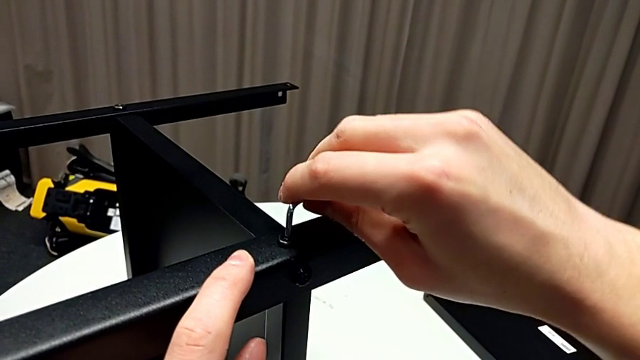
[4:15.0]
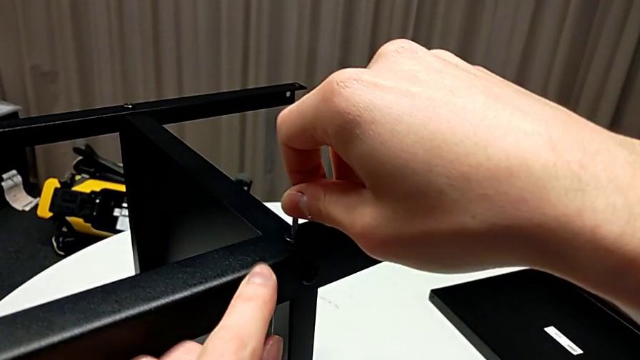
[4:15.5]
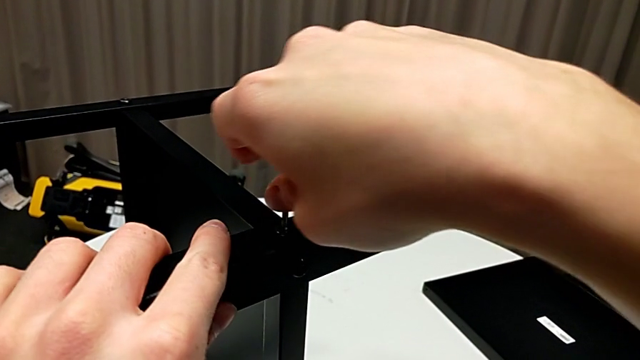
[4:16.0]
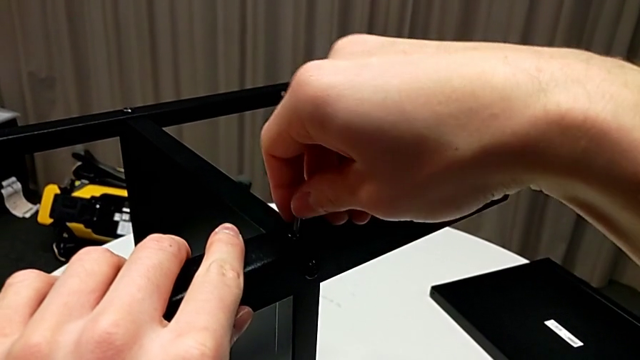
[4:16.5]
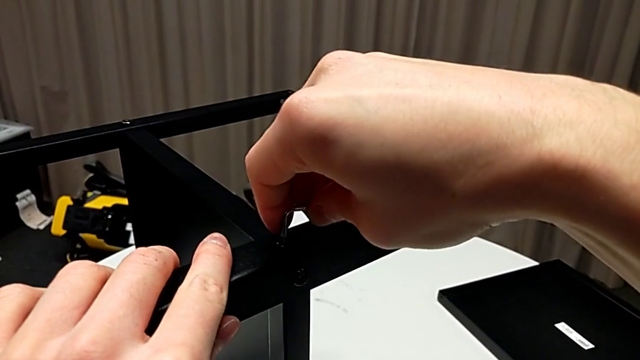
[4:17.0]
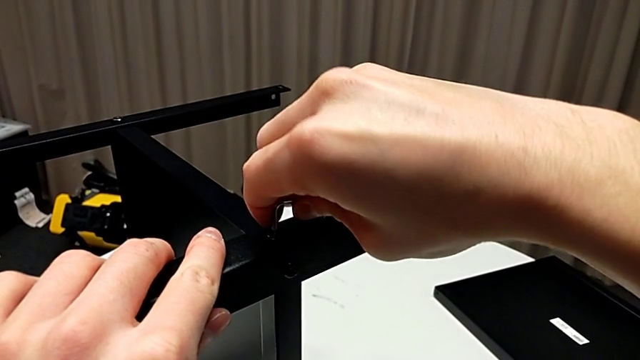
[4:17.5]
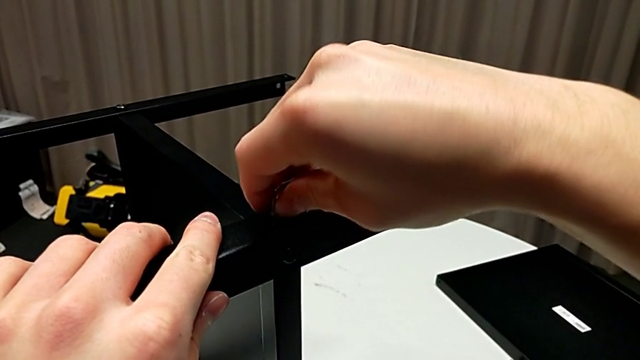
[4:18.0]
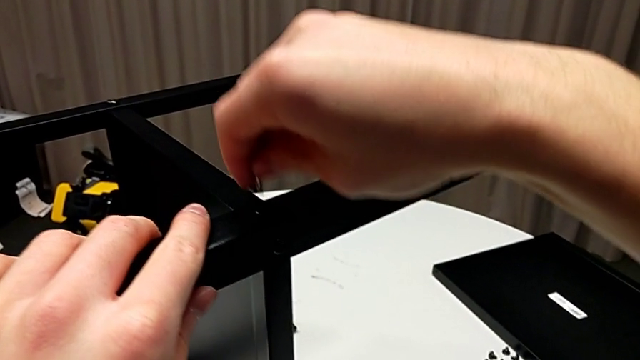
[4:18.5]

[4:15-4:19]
The camera wearer is assembling the fourth leg to the shelf. They screw the hex socket head and withdraw the Allen wrench.

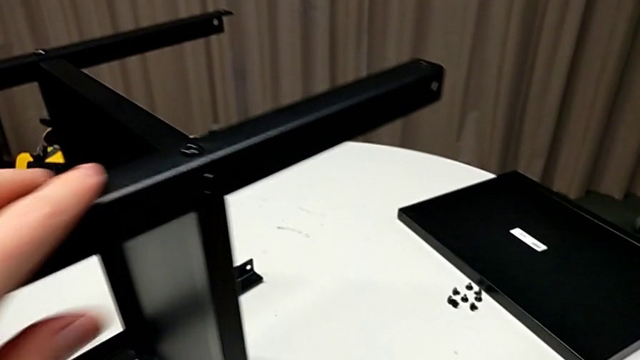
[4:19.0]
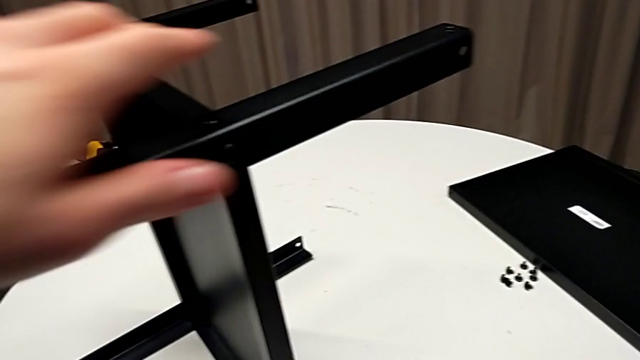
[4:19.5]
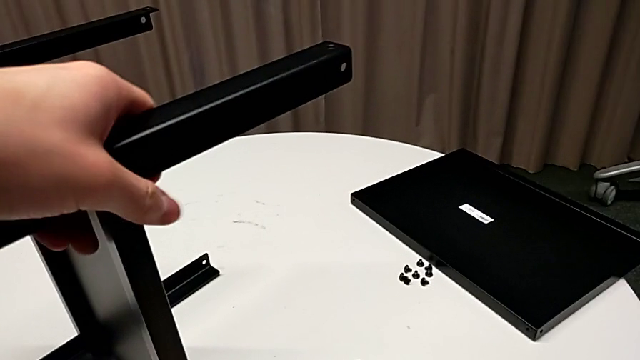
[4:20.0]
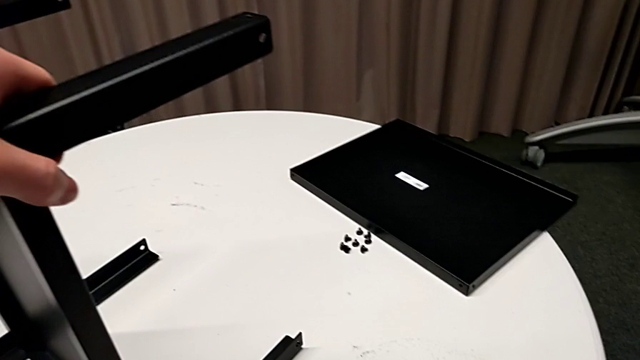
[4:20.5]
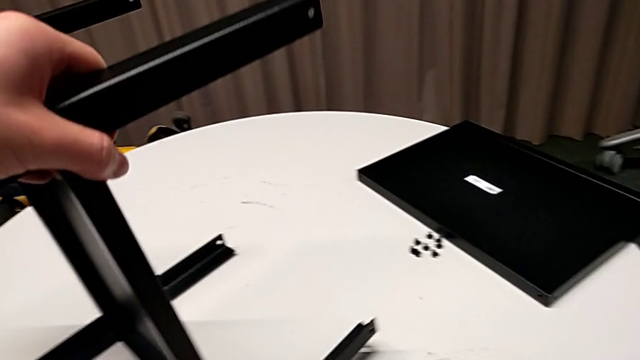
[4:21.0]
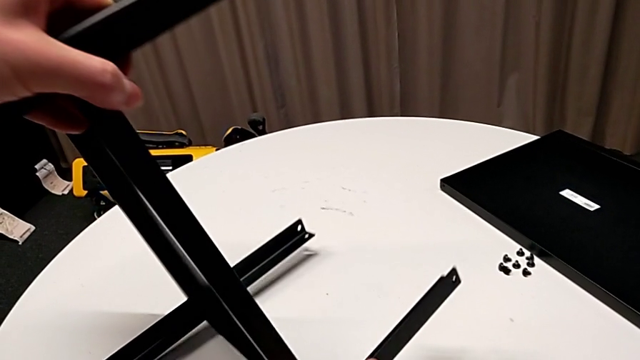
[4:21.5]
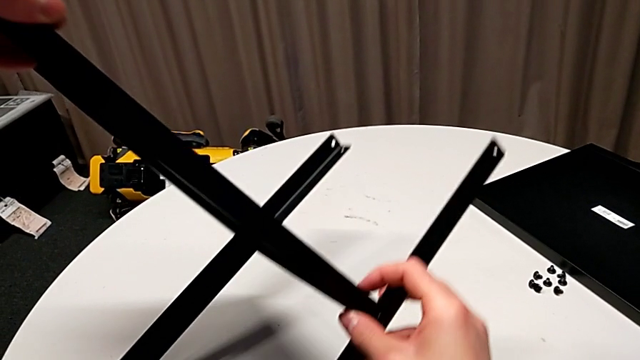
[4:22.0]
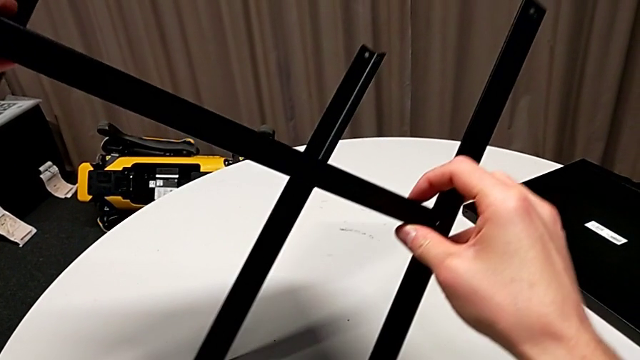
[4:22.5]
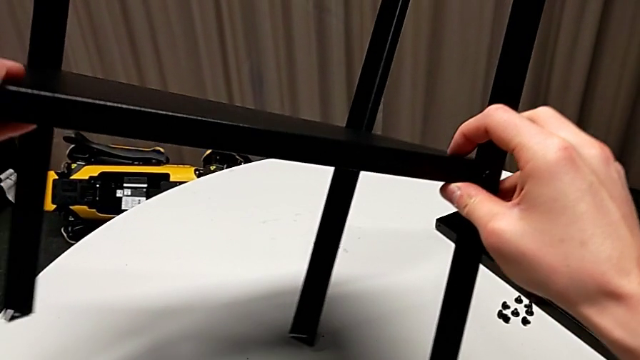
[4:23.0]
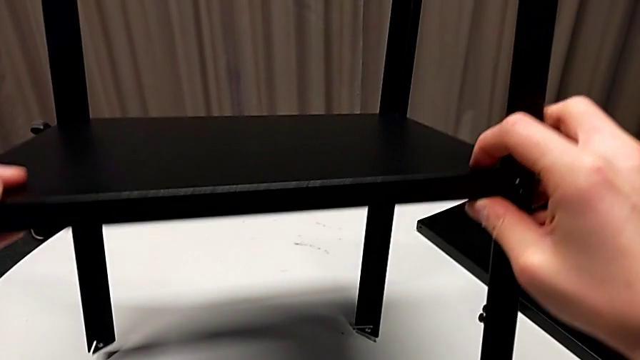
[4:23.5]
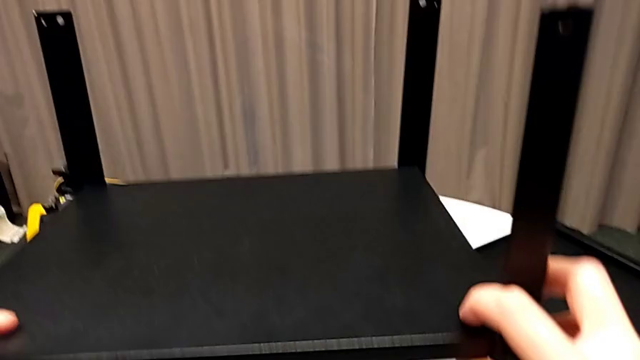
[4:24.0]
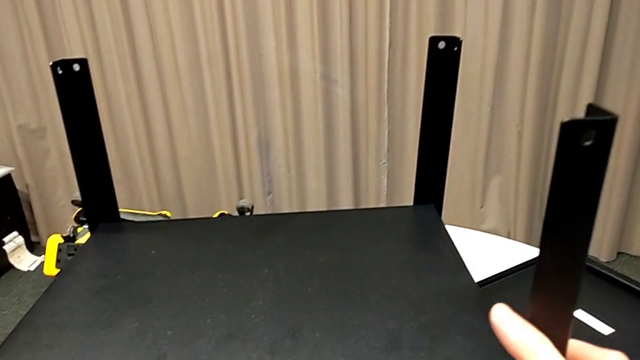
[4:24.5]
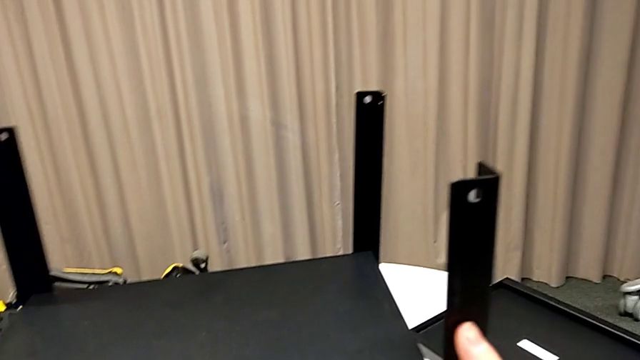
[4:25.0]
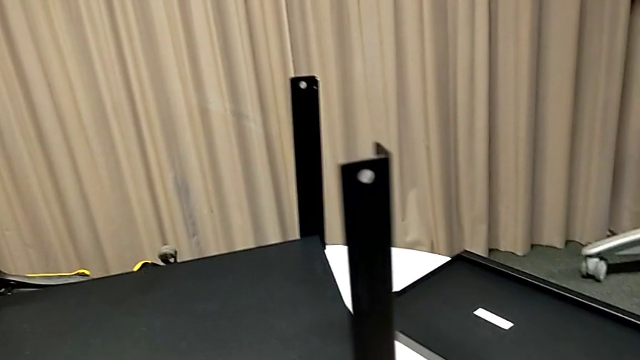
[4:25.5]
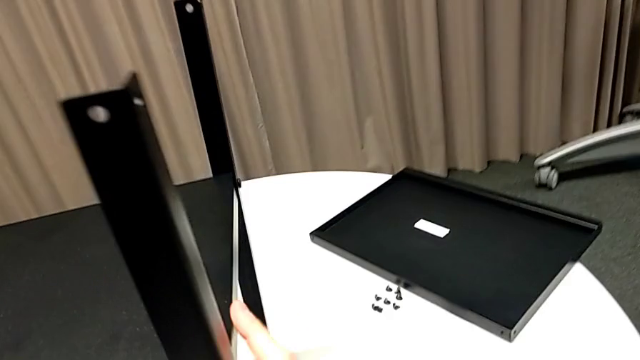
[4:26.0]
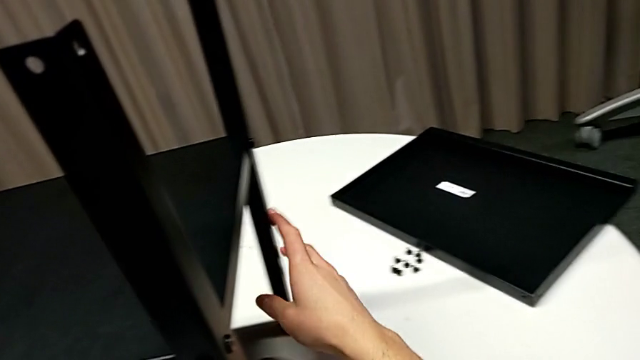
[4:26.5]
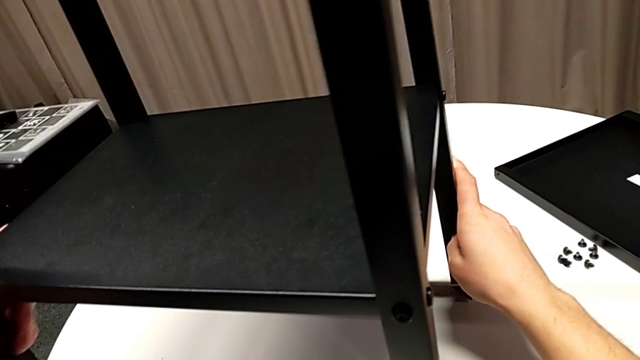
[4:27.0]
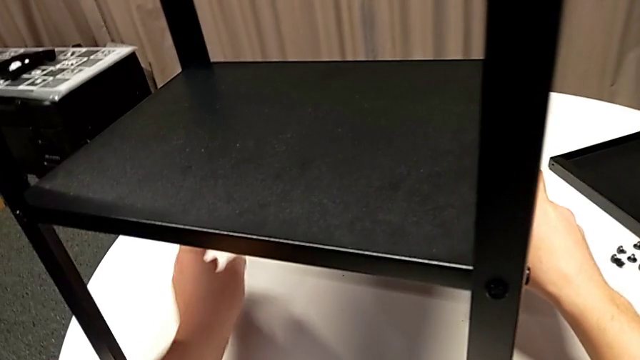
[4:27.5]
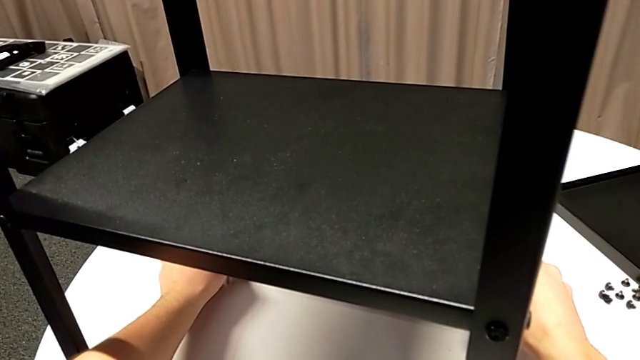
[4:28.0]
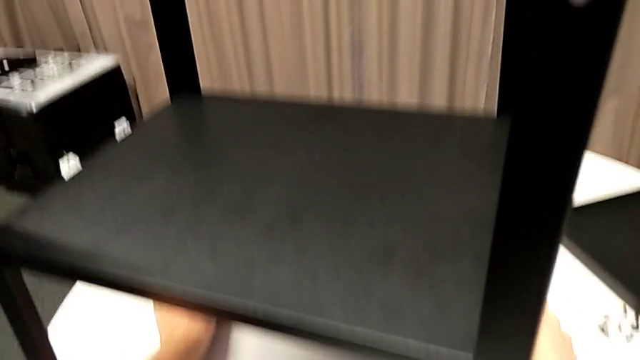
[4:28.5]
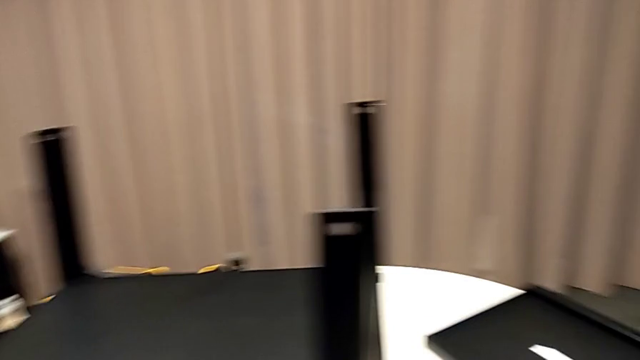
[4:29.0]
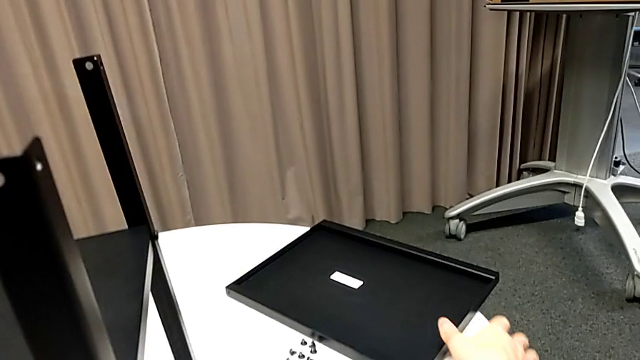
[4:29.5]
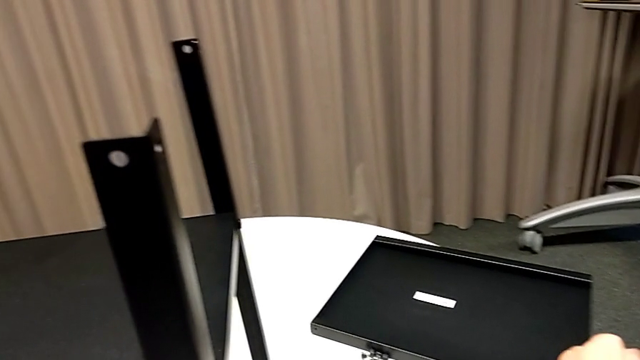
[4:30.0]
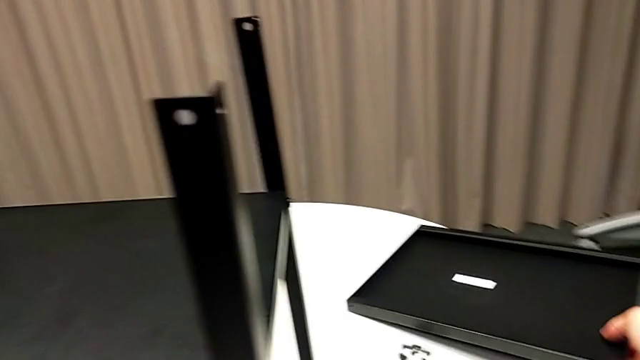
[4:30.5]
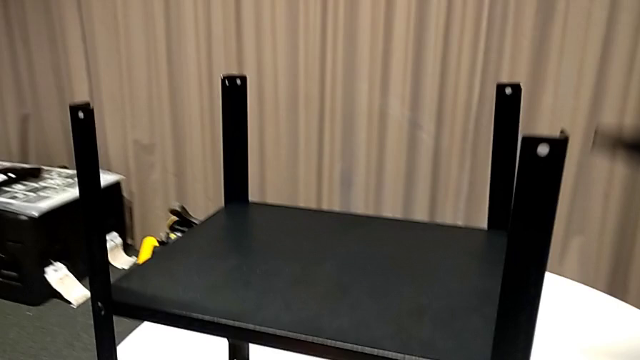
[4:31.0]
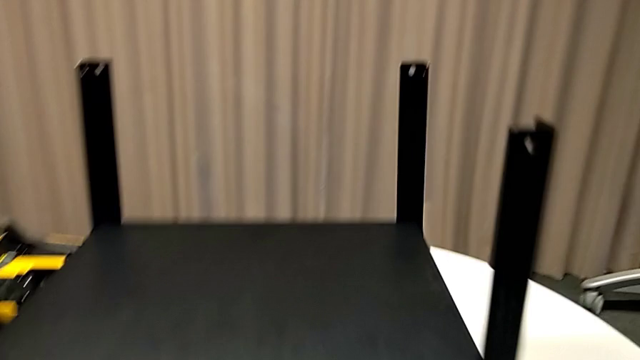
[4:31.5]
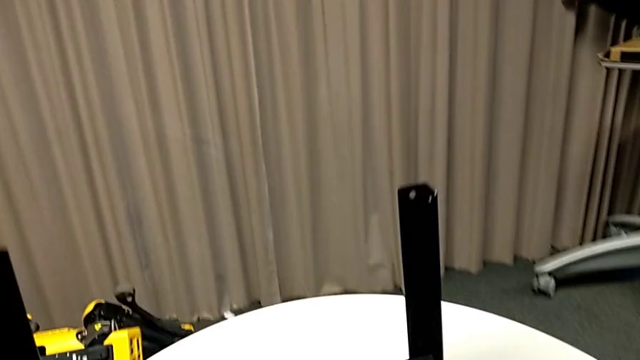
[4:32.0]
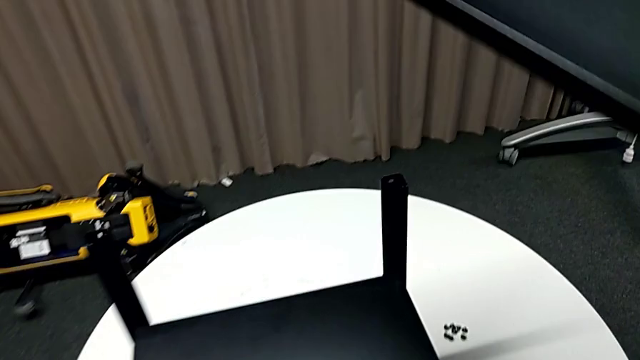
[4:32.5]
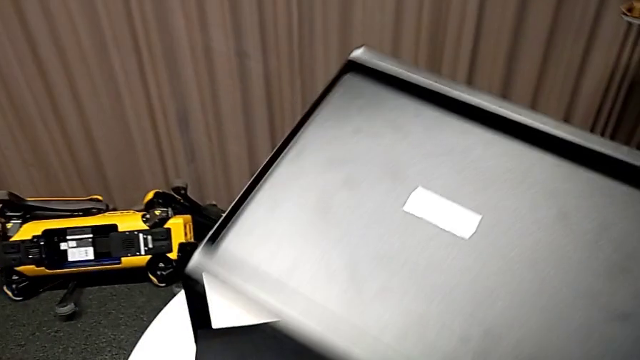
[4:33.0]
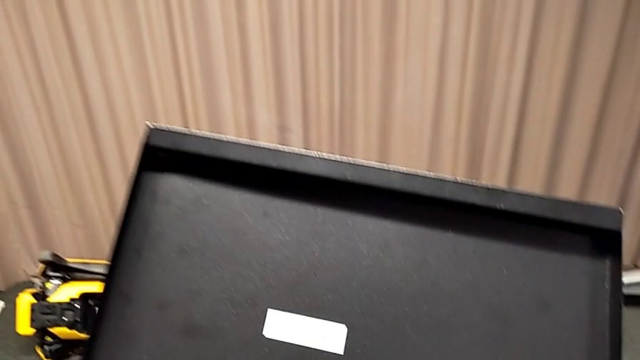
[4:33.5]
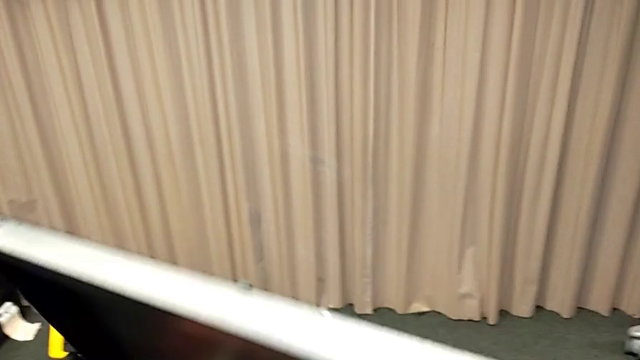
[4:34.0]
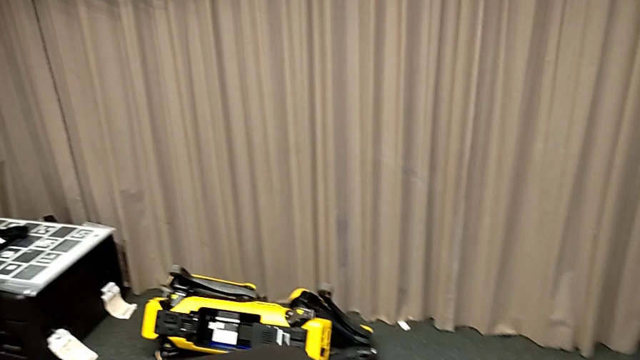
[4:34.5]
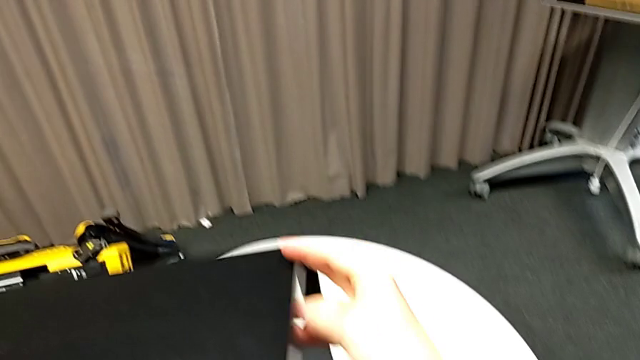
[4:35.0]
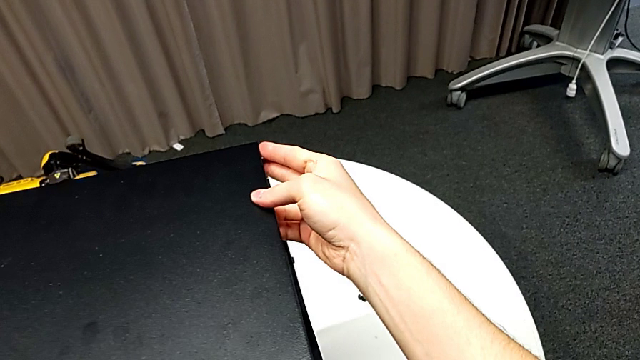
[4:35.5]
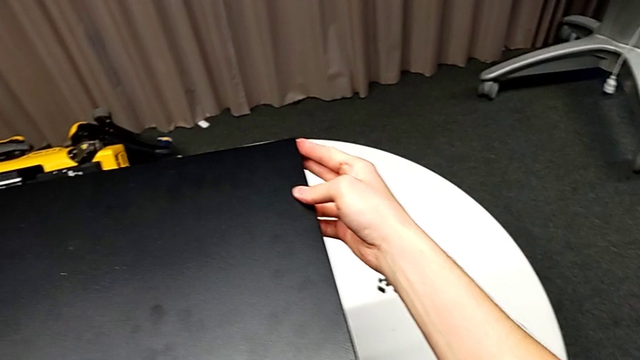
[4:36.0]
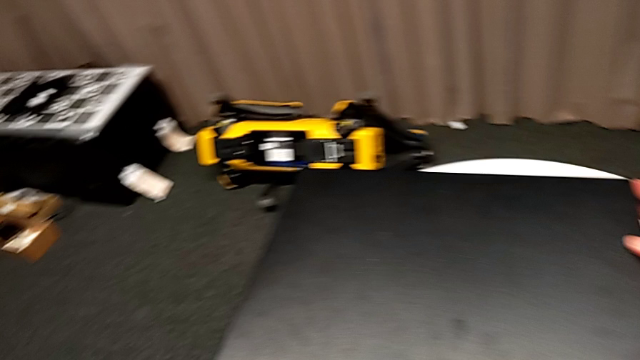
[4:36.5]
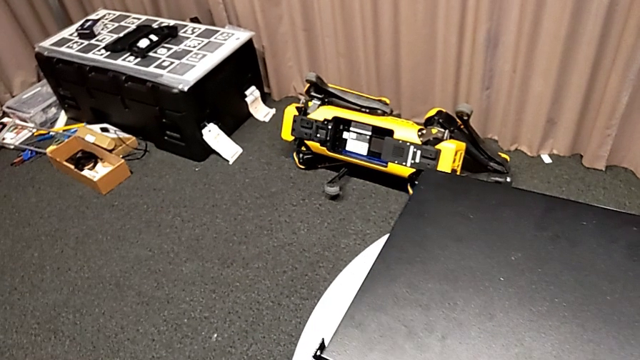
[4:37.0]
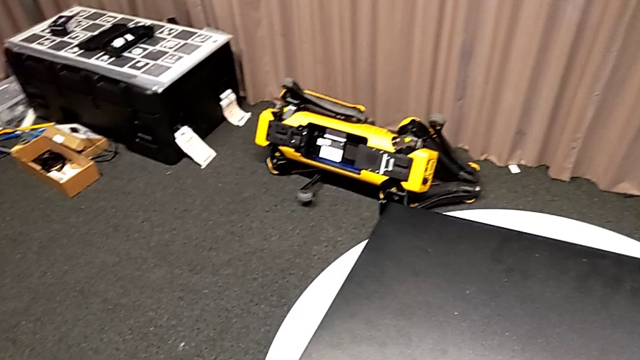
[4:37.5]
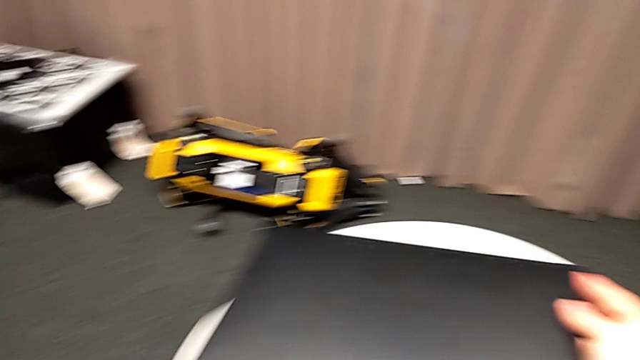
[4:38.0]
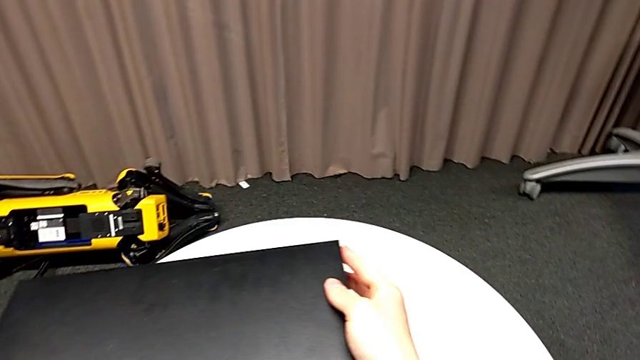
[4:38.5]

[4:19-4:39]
The camera wearer is assembling the first leg of the table. They place the Allen wrench, rotate the nightstand, place it, inspect it, grab the tray, lift it, rotate it, place it and align it.
